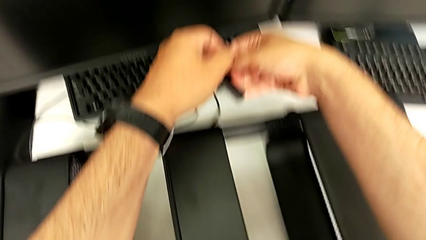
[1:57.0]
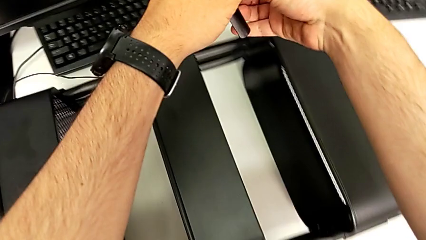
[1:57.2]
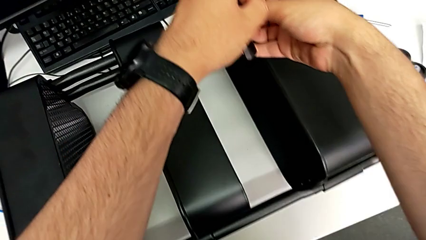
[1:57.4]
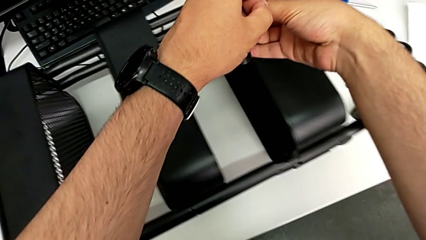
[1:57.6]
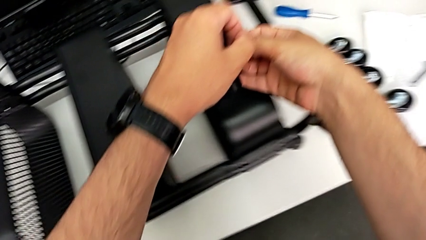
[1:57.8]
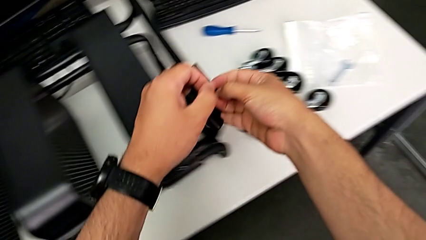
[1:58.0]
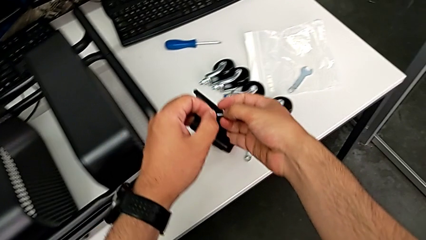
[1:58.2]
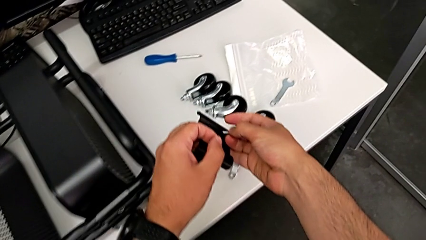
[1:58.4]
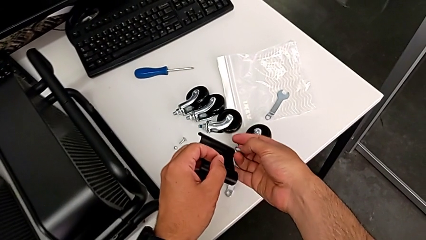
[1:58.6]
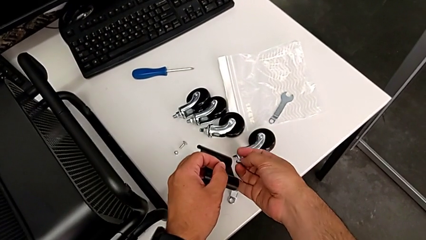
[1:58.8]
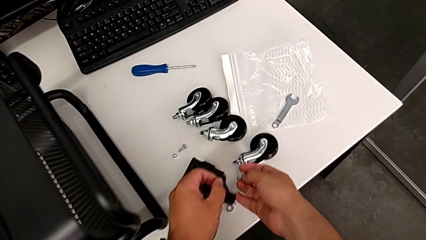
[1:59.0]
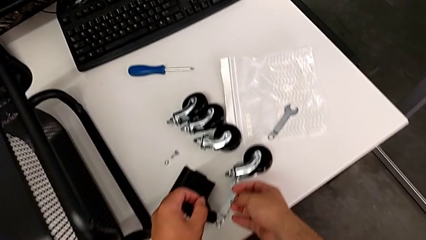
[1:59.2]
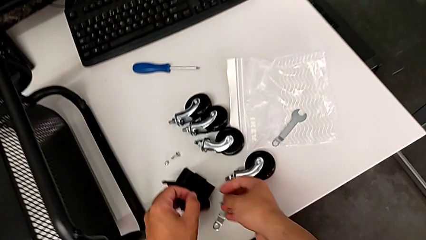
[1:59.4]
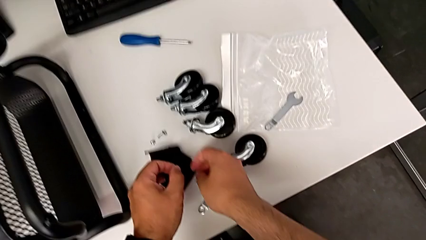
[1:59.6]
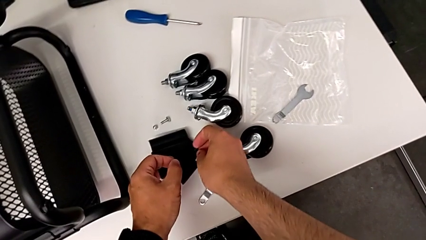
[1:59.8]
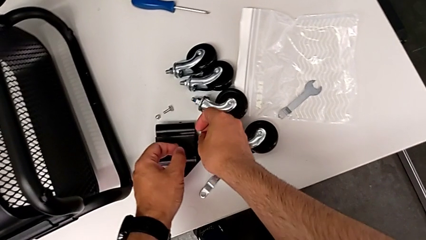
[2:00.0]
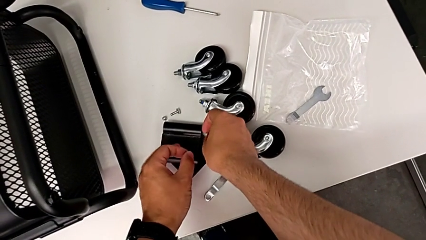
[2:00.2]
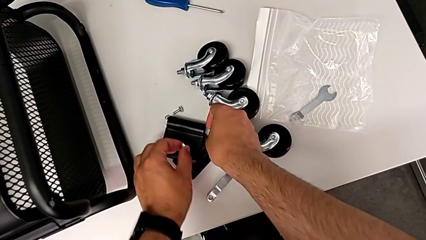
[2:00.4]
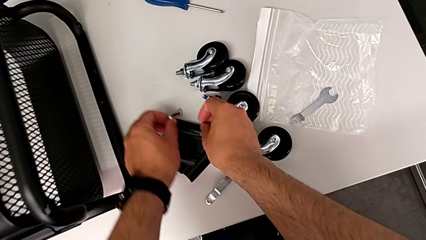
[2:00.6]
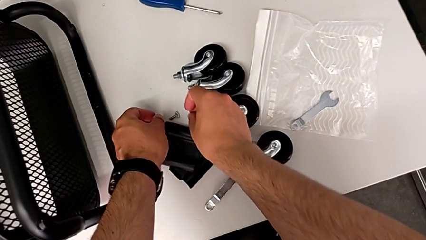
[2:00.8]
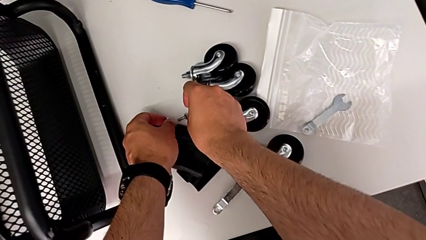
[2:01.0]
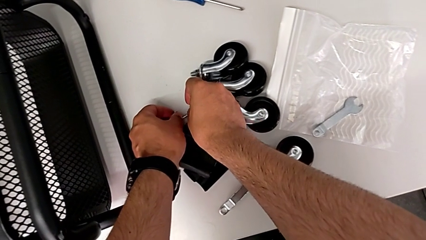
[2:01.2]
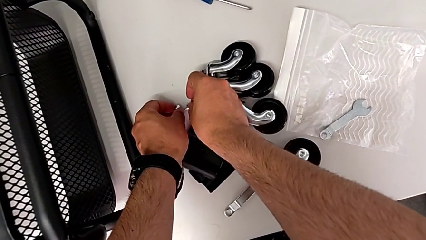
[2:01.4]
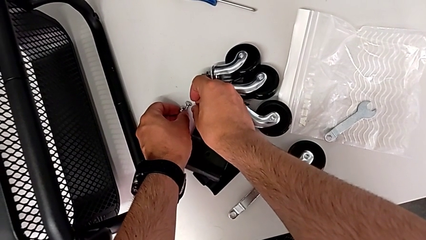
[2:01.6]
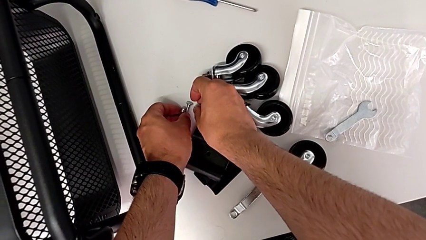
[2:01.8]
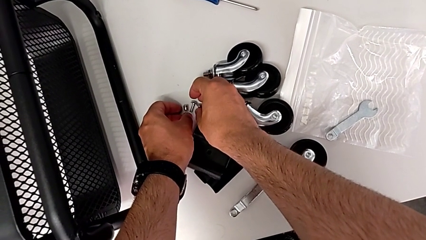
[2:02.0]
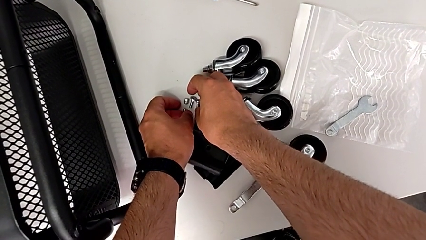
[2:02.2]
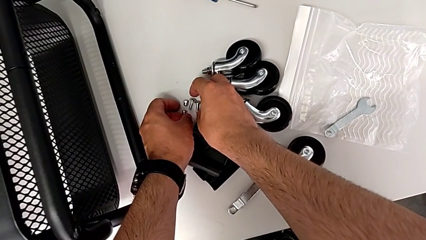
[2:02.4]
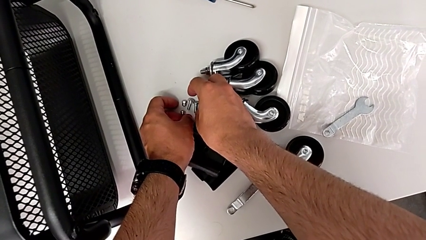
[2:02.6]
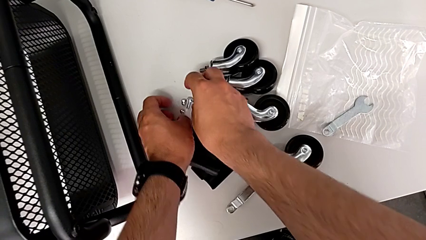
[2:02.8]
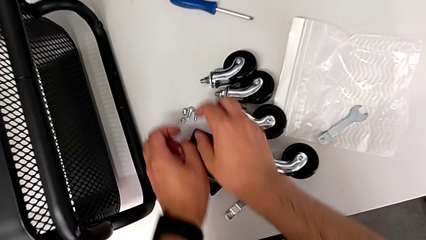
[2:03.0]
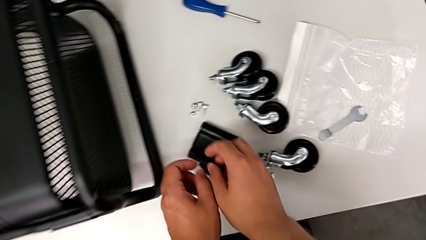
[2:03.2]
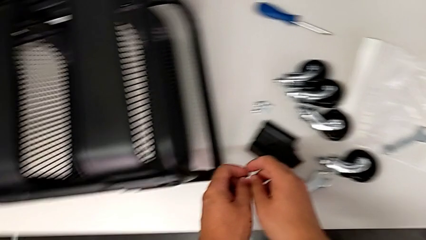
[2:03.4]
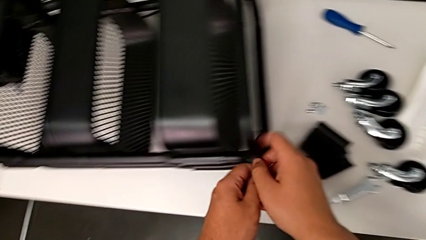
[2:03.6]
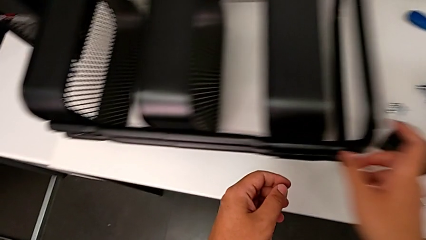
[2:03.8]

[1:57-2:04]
The camera wearer is unscrewing the tray in the middle. They place the second bracket and place the second hexagon cap nut.

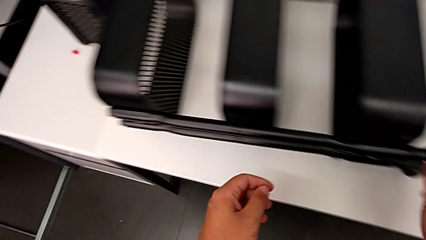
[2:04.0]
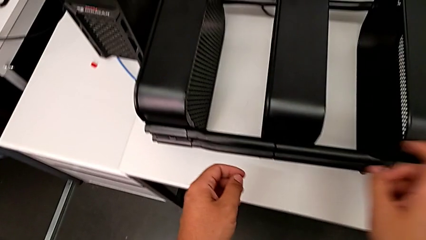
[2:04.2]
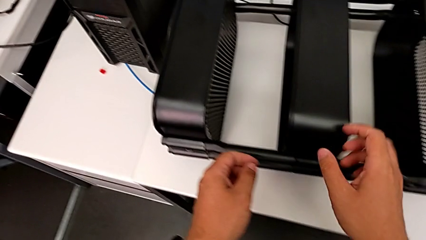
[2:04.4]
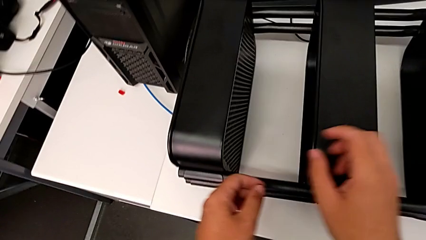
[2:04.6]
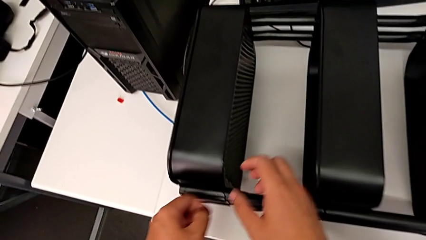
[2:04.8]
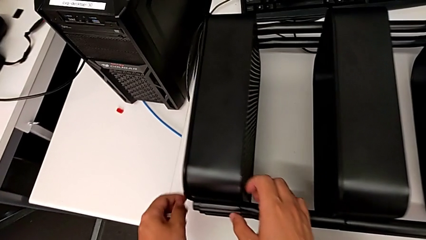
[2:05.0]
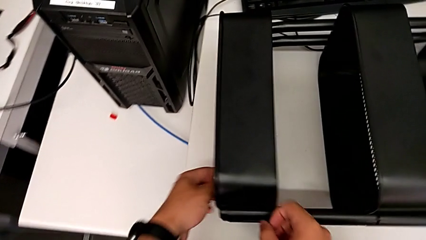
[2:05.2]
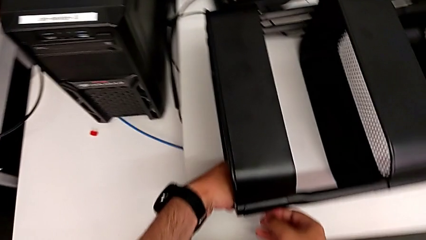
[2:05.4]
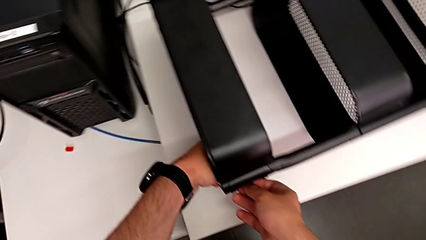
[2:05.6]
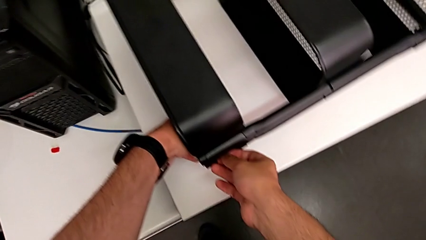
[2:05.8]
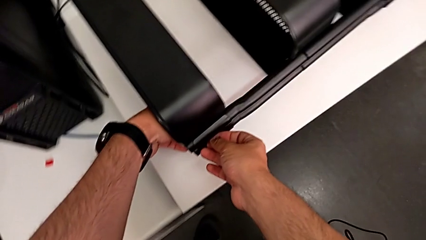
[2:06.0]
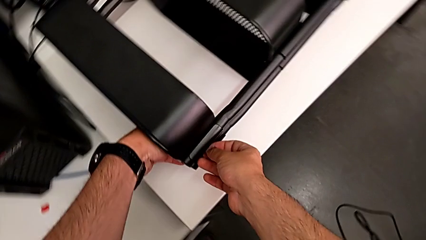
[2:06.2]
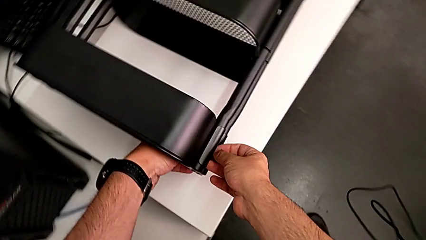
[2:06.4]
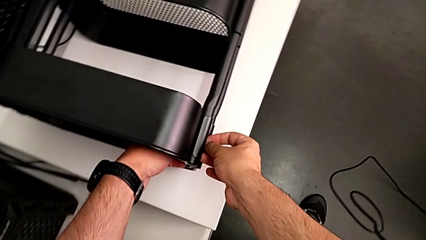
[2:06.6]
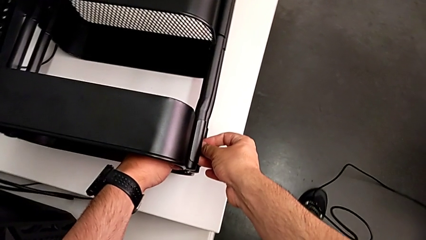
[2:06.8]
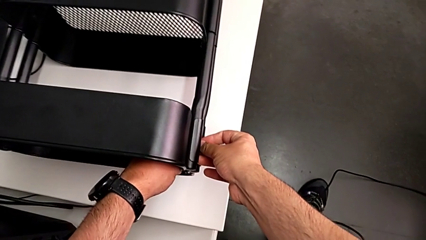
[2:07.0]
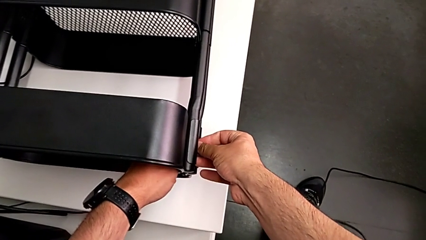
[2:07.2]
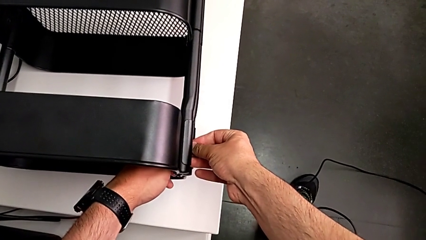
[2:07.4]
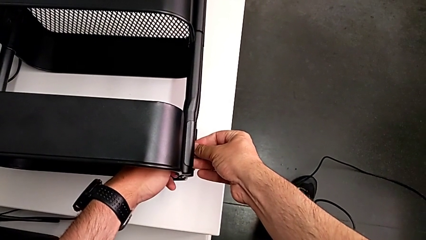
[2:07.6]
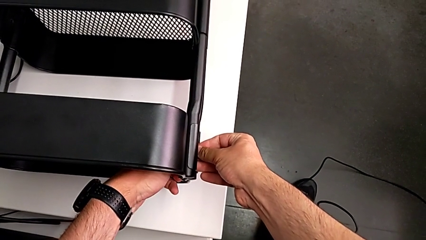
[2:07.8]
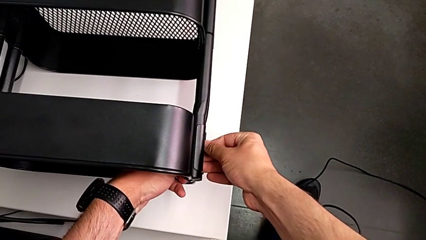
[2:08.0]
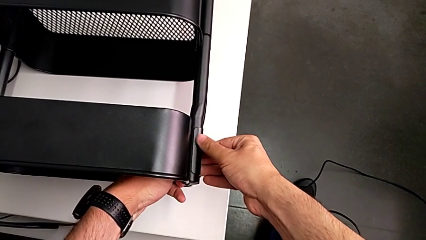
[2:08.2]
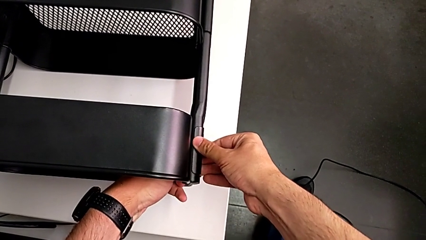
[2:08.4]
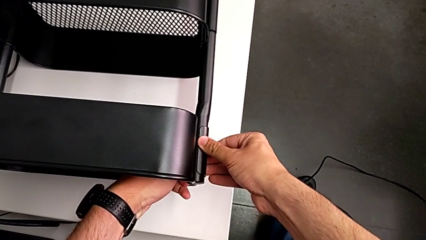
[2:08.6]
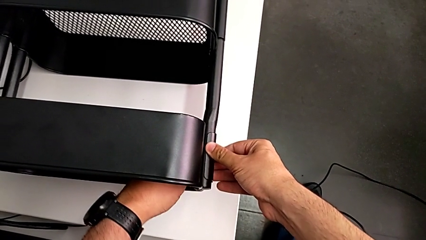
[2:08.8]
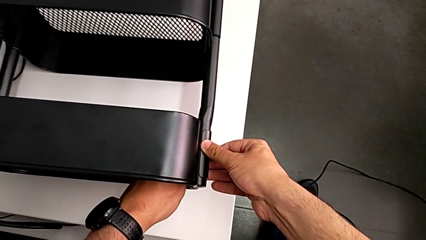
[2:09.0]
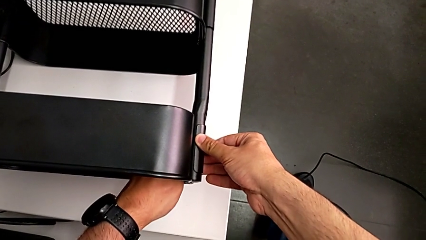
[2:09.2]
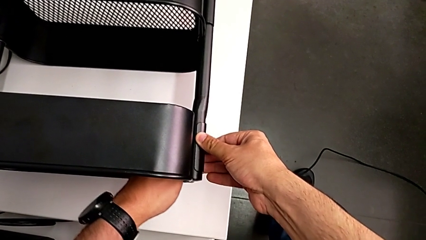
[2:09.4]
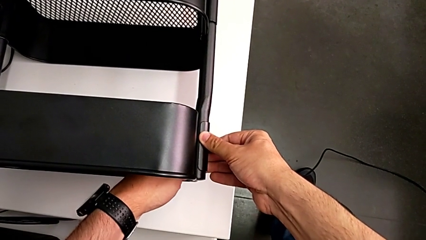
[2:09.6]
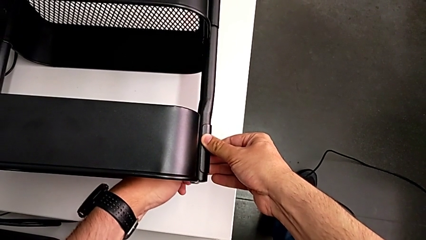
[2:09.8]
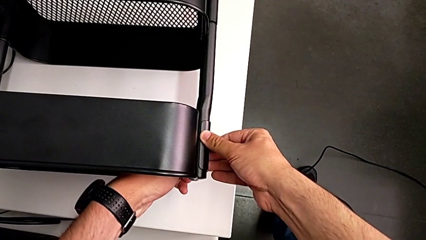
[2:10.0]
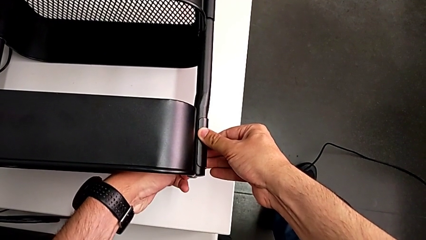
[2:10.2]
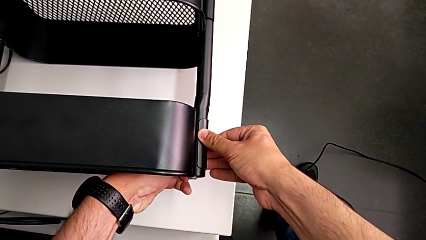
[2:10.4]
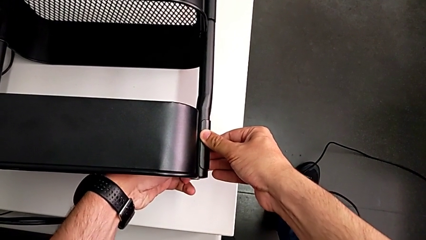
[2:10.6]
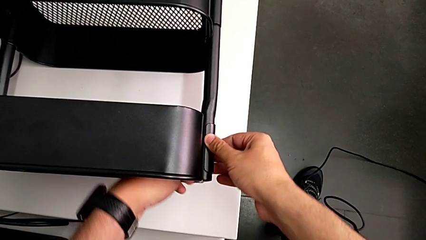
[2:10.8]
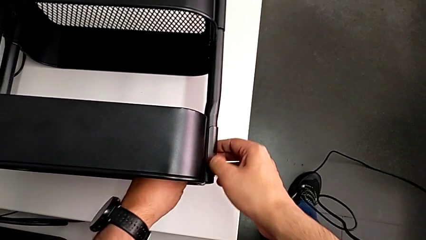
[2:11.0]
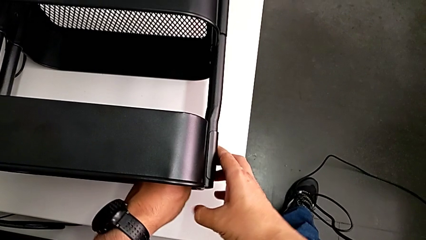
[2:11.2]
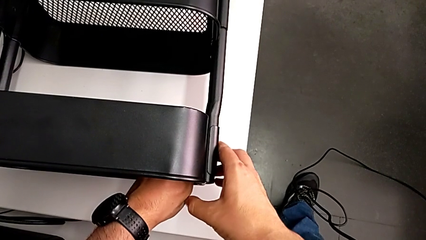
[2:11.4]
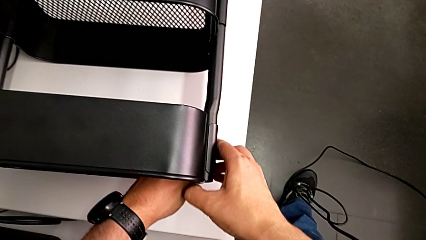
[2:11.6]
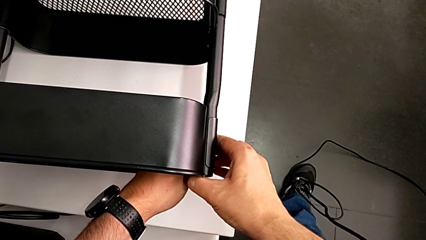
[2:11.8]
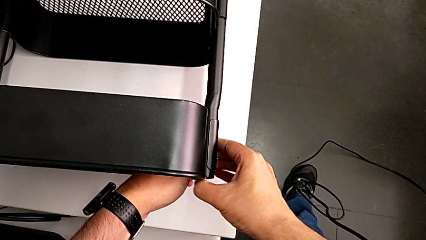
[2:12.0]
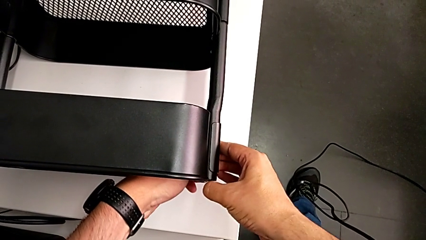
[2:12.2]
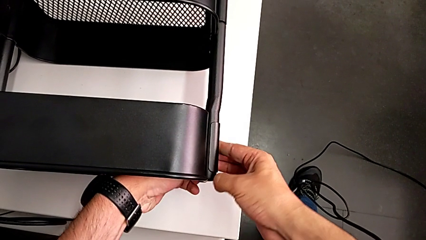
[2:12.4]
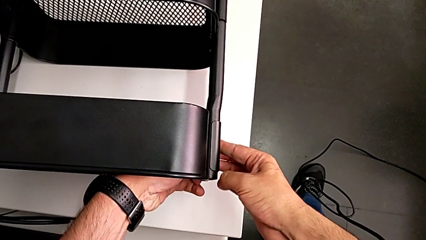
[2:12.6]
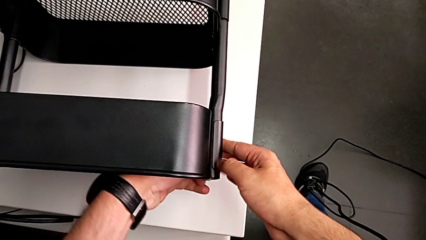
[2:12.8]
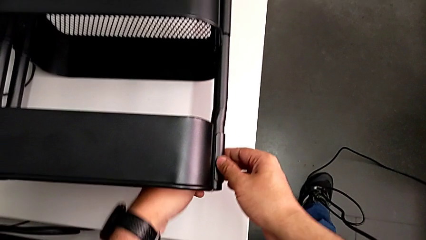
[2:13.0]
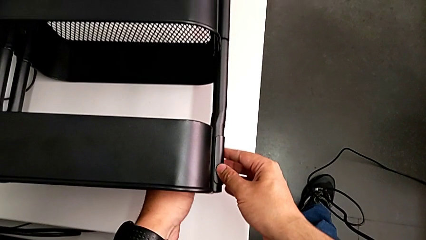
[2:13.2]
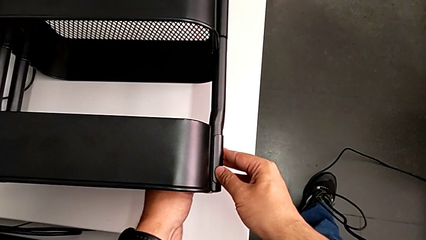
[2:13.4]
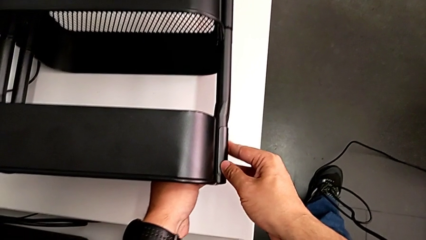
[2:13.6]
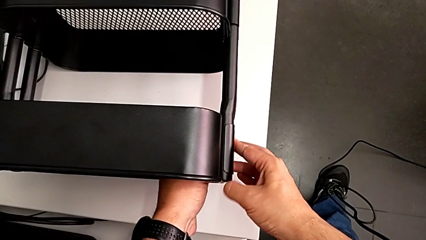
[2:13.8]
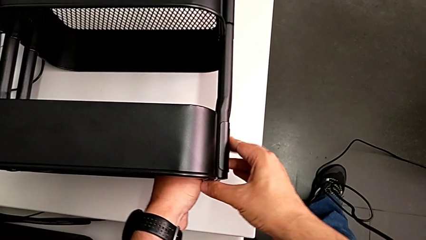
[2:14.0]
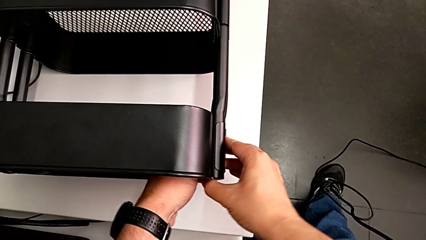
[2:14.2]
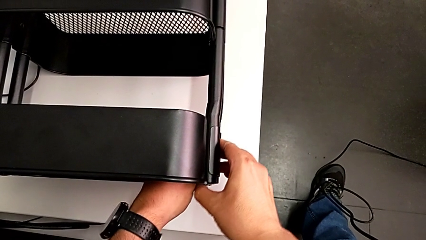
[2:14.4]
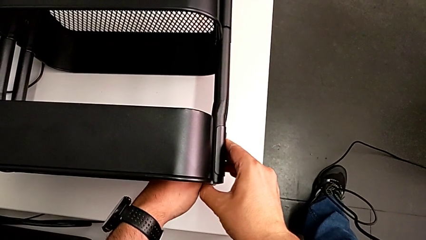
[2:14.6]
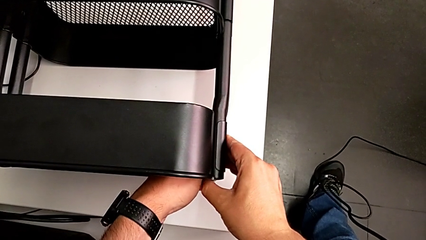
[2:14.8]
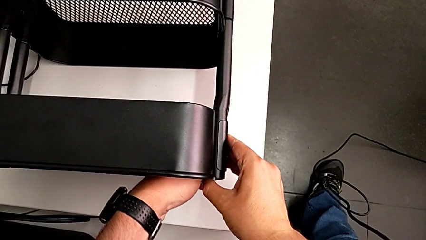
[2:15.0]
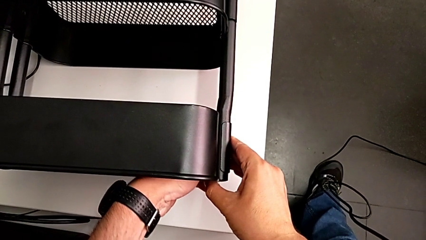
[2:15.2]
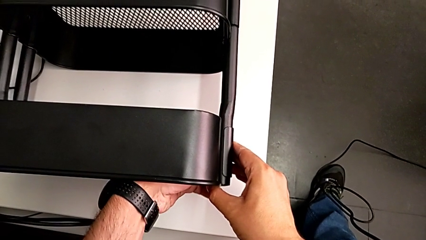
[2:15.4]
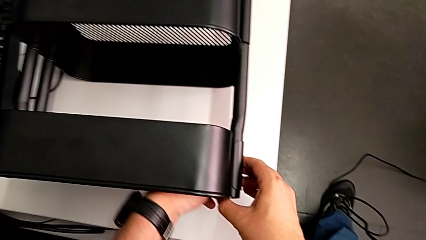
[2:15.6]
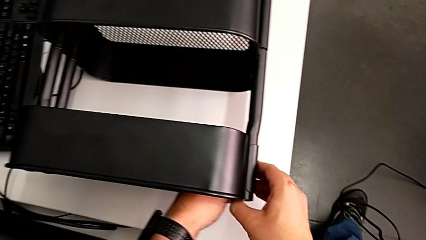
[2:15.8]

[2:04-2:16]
The camera wearer is disassembling the top tray. They grab the first hexagon cap nut and begin to unscrew it.
